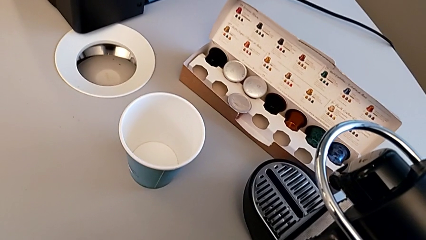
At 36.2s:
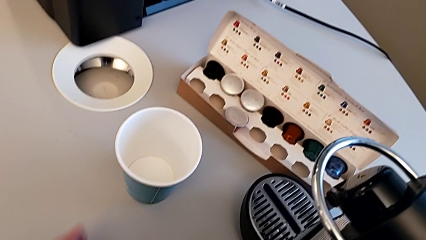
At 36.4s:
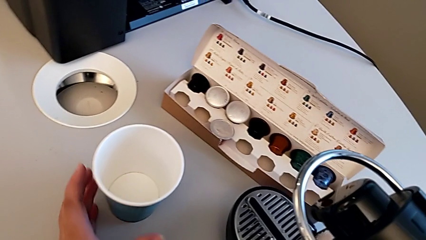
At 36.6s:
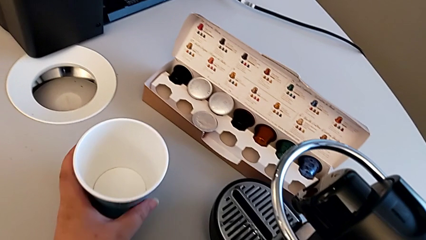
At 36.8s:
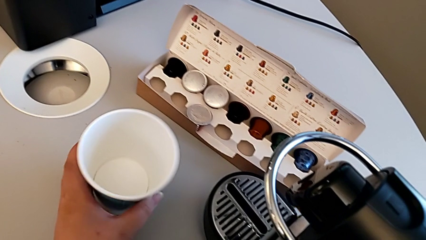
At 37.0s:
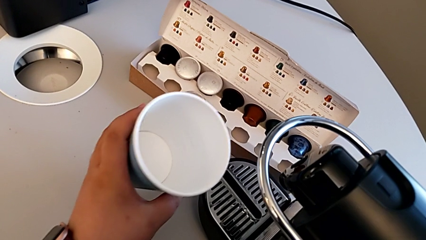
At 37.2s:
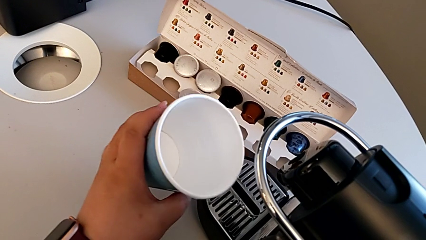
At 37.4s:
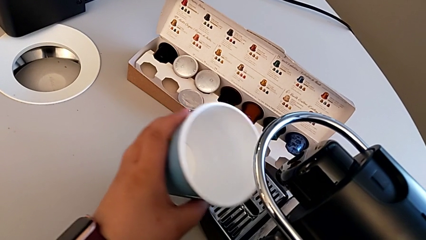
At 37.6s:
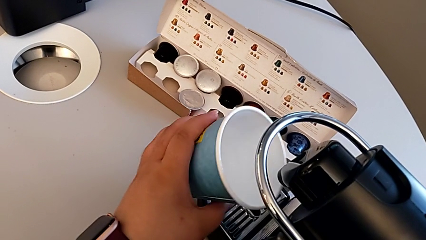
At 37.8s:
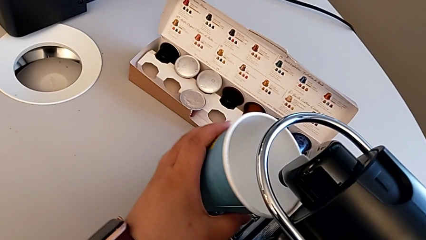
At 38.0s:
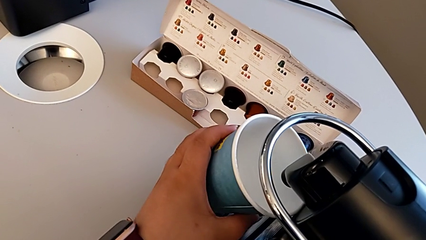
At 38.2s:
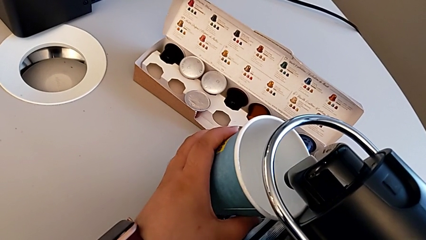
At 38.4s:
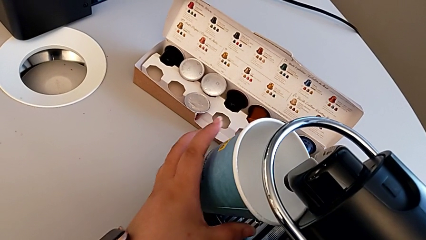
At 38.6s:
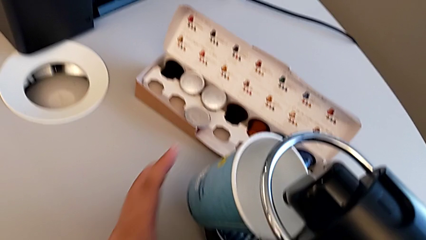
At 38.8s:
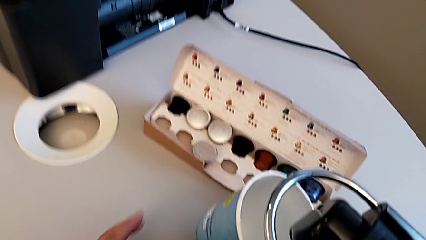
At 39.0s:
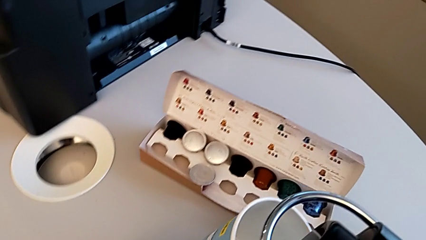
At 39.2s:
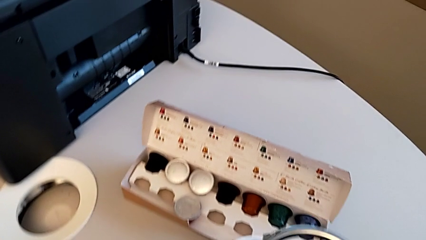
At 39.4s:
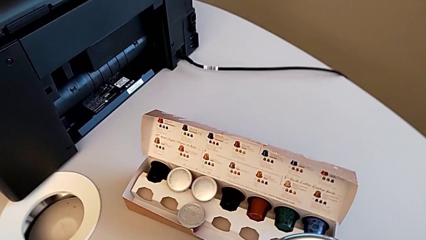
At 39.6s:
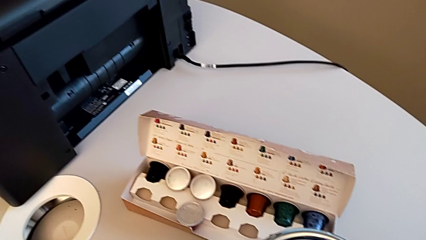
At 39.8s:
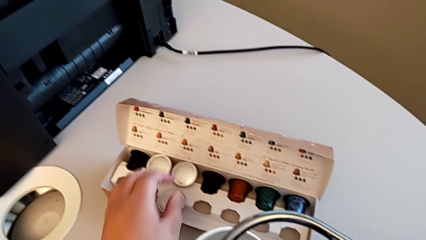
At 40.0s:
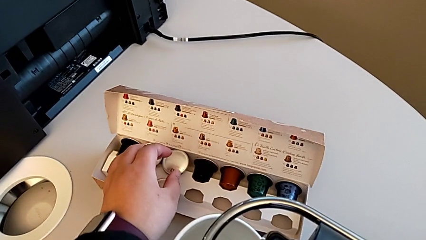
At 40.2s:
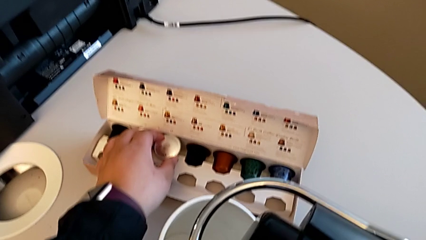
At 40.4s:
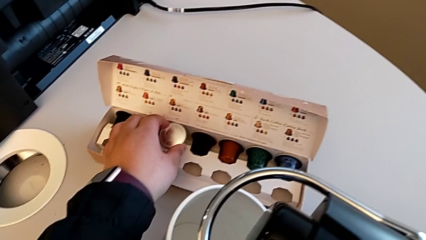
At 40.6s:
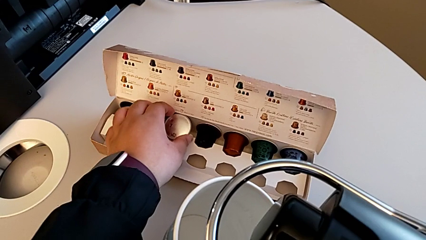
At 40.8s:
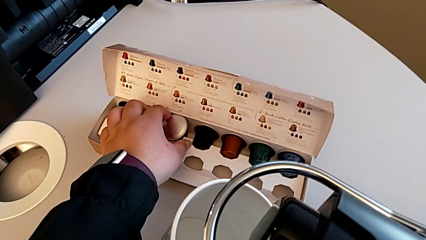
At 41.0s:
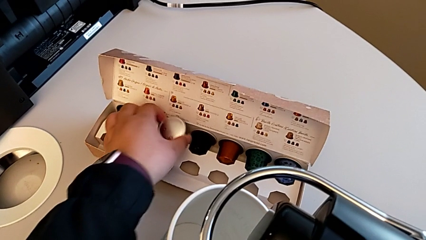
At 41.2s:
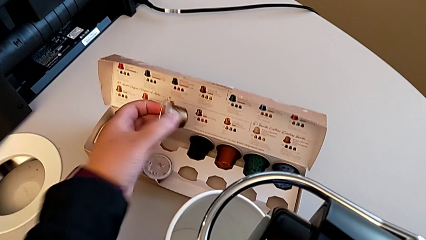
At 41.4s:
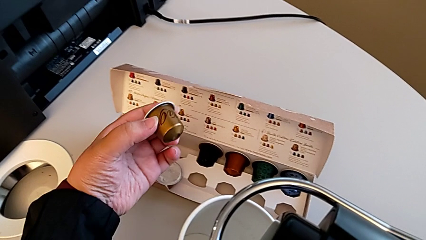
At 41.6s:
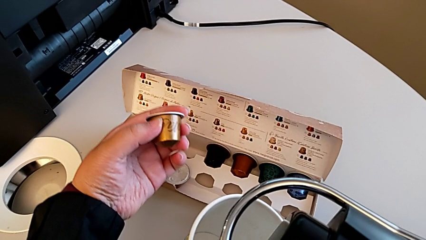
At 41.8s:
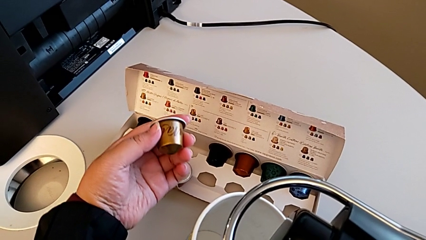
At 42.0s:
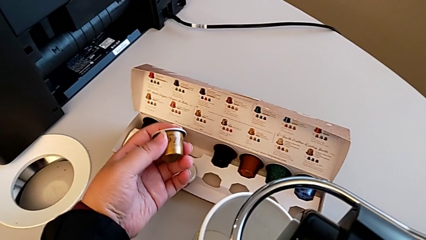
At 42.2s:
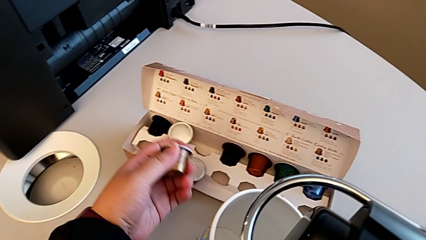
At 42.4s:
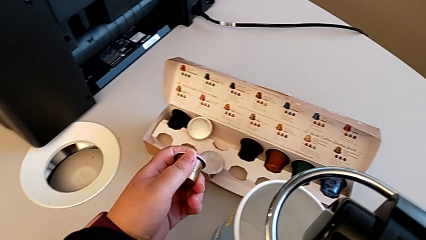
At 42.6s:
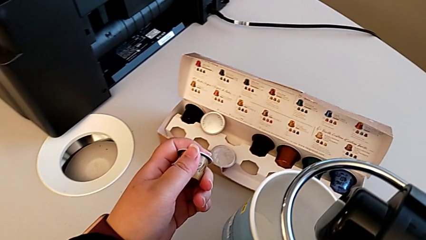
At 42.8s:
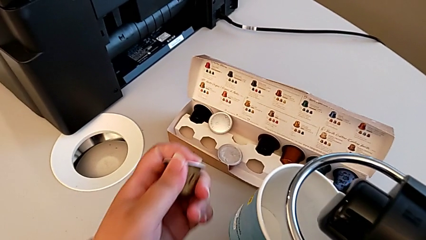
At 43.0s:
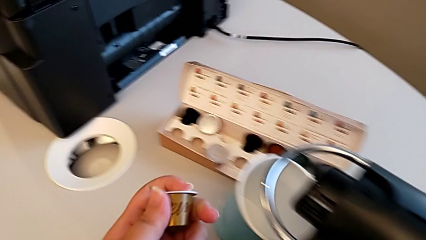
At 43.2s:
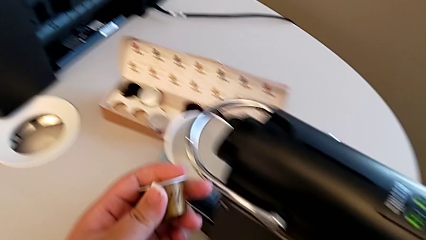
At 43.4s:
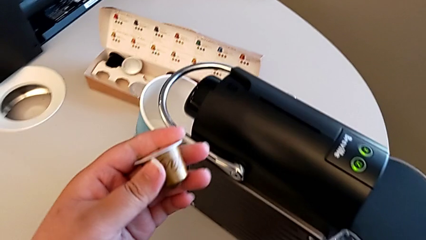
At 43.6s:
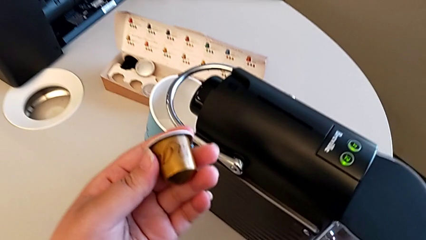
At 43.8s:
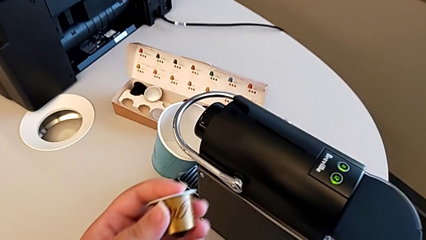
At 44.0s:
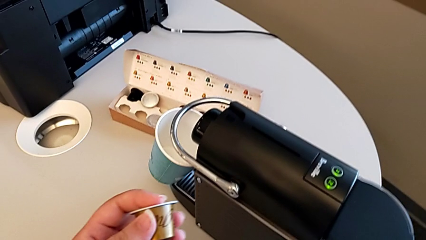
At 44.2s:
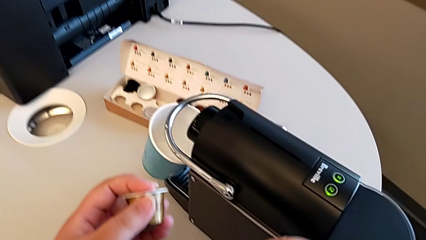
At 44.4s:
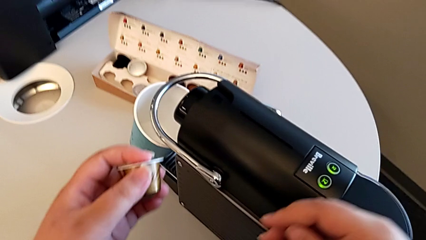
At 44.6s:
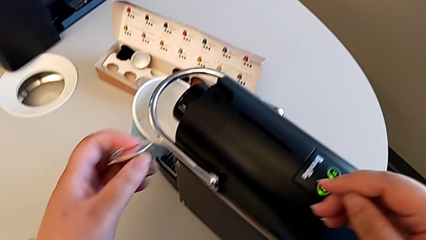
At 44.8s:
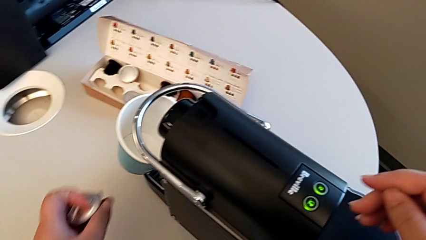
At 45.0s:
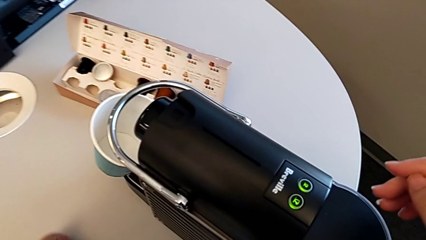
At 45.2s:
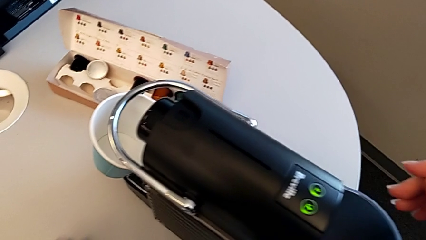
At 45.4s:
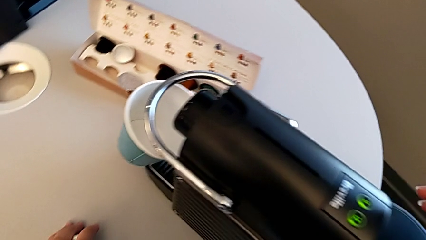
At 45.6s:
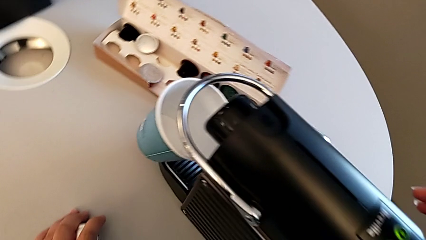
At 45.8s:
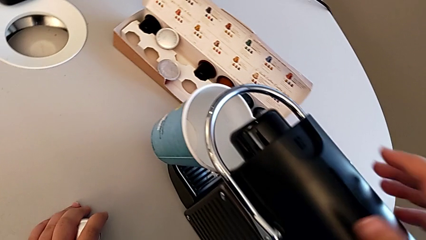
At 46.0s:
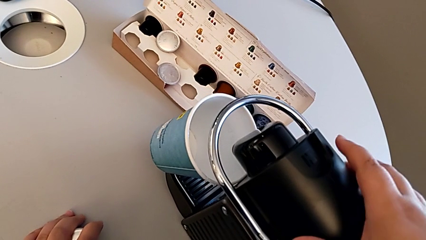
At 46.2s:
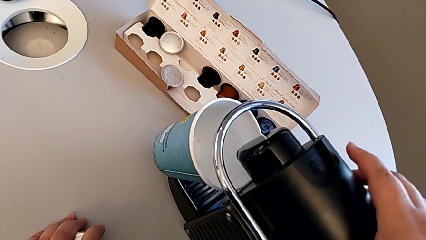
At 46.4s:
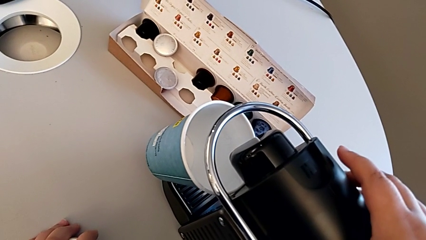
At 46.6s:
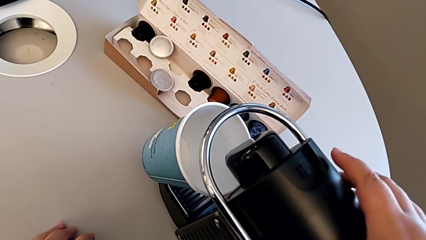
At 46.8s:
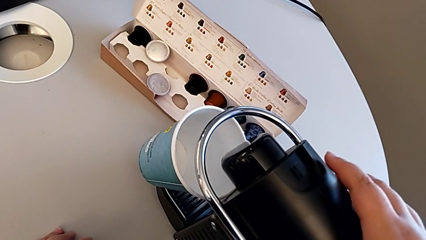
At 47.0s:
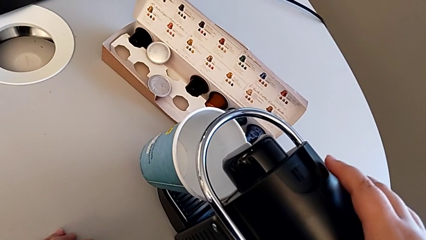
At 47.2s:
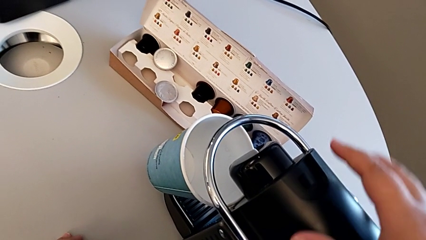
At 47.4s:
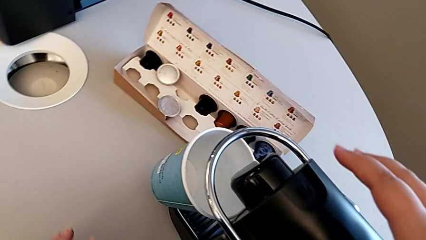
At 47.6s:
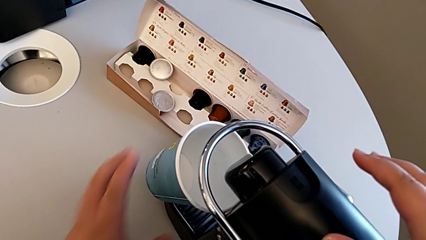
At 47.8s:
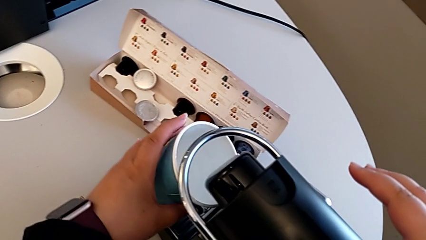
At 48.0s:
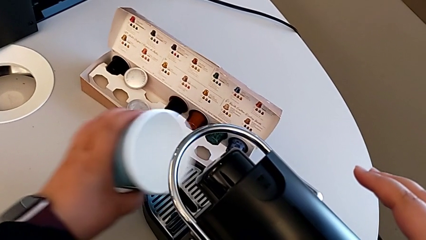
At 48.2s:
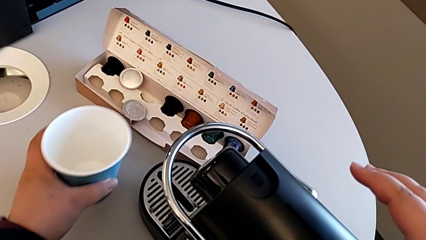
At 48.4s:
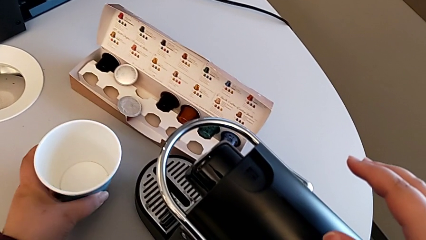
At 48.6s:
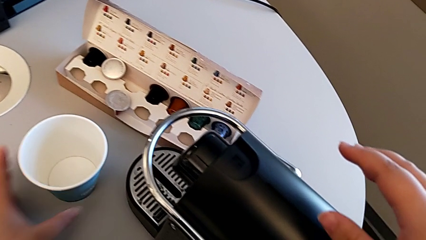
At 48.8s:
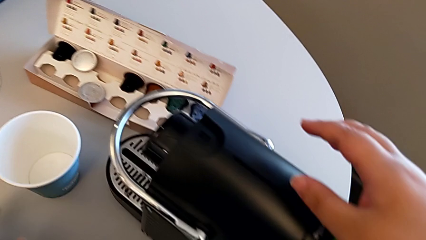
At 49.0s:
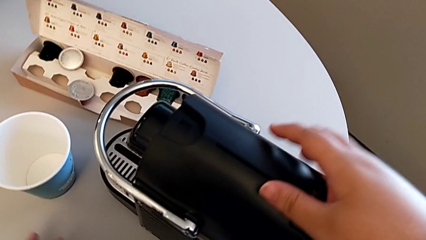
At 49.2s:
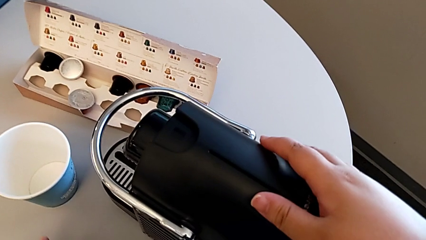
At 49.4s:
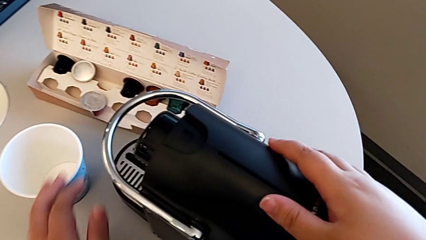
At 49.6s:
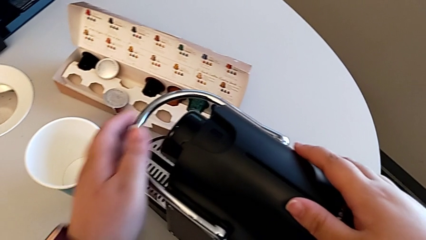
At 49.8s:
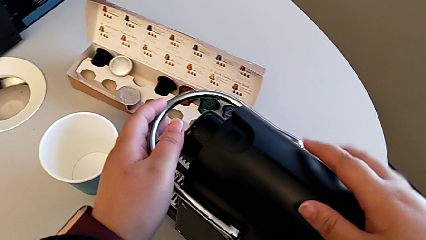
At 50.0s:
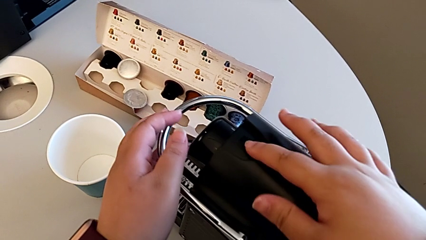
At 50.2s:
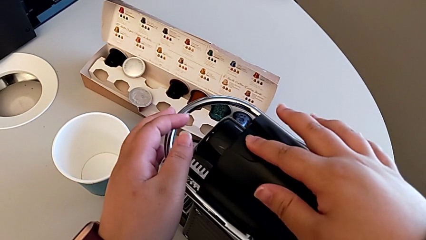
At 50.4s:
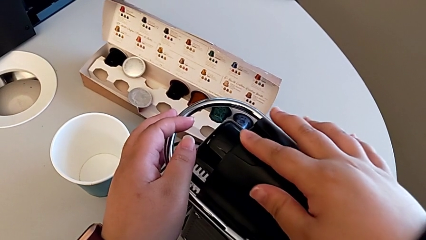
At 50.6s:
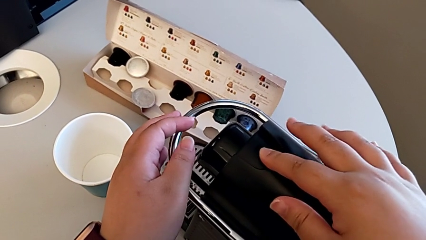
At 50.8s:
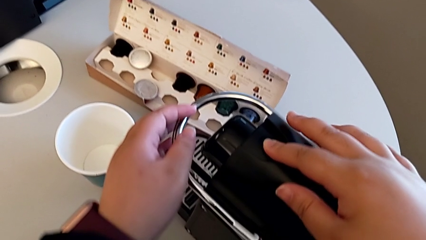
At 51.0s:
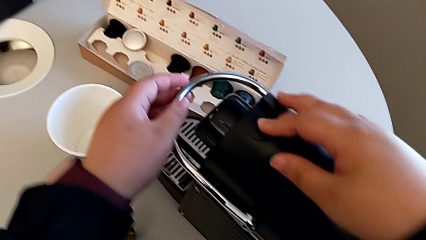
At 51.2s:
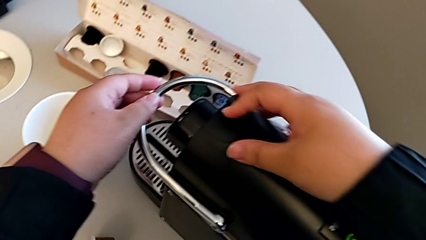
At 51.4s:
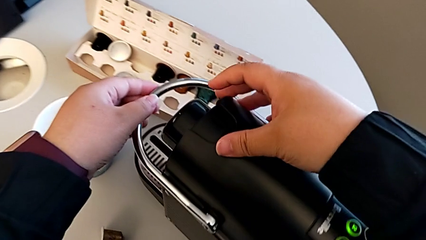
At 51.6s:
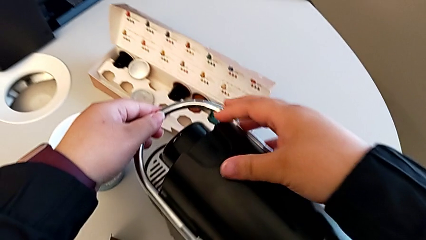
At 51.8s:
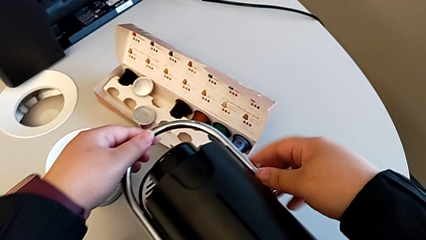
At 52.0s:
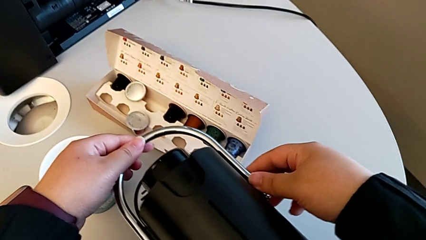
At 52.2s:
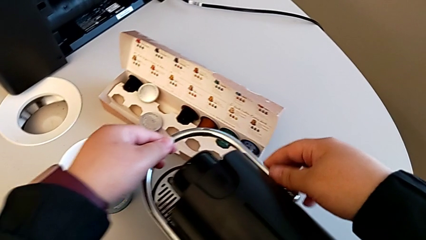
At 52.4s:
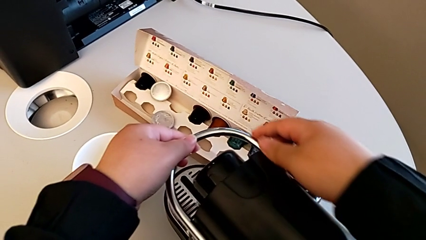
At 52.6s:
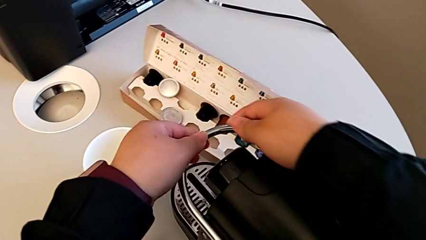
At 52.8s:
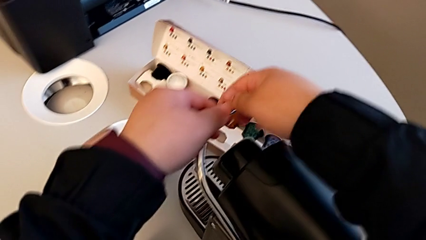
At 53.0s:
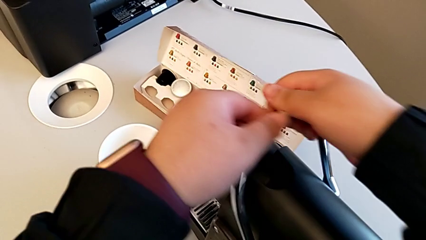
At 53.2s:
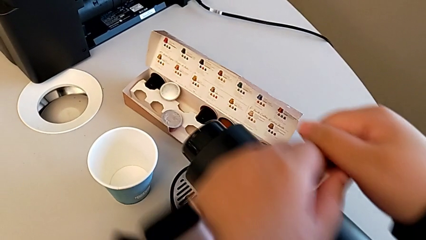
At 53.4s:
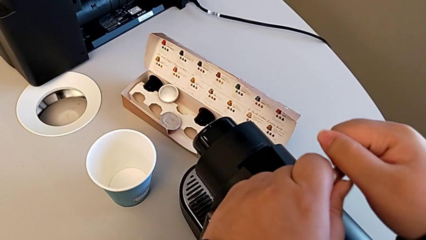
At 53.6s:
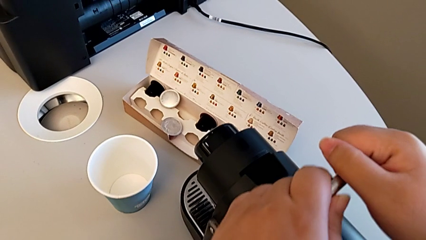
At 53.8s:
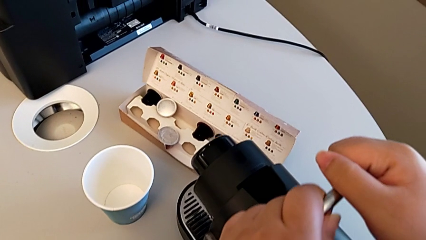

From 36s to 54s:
The camera wearer is making a coffee. They approach the cup, place it with the left hand, approach the coffee capsule with the left hand and grab it. They lift it, approach the capsule coffee machine, grab the cup, place it and approach the lever, all with the left hand, and pull it with the right hand.
